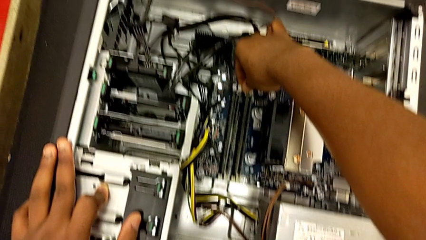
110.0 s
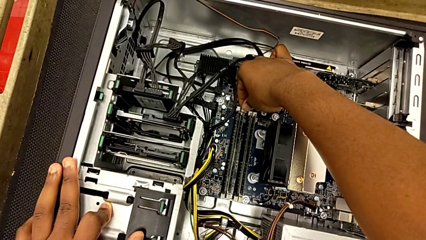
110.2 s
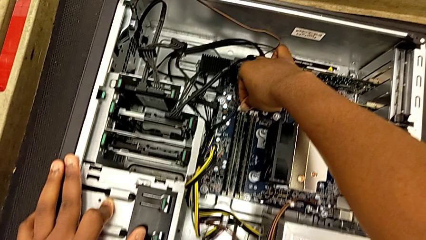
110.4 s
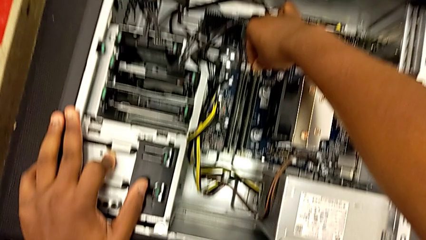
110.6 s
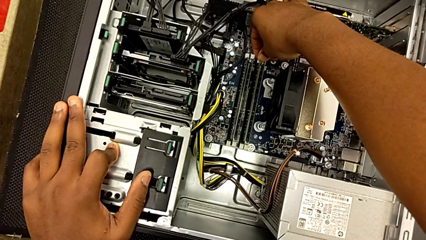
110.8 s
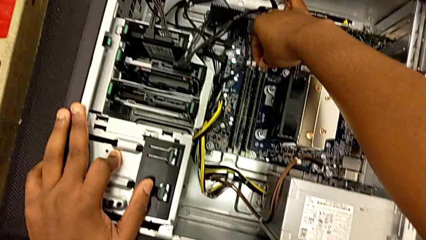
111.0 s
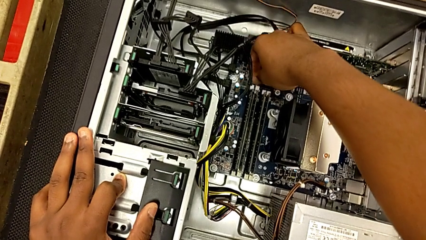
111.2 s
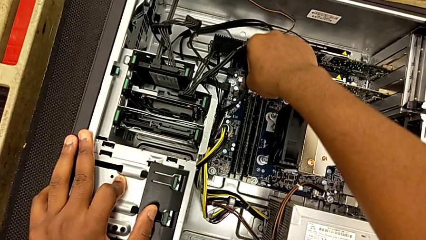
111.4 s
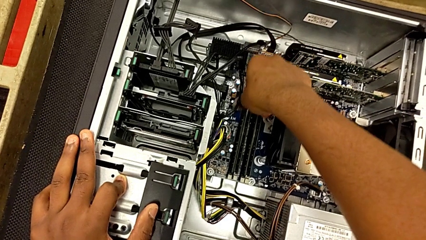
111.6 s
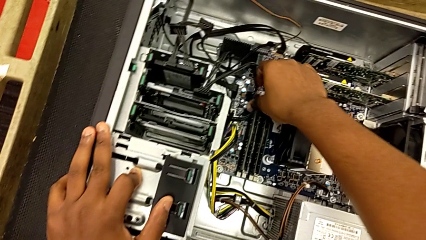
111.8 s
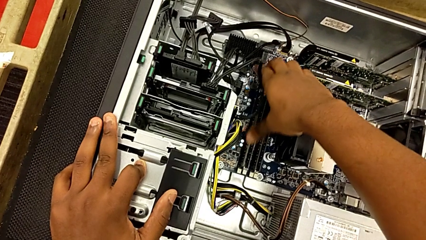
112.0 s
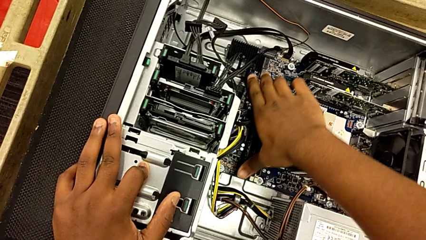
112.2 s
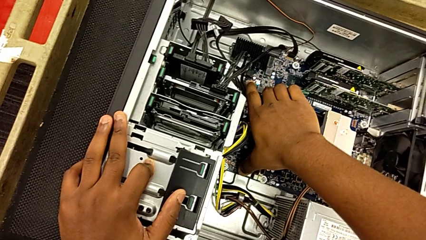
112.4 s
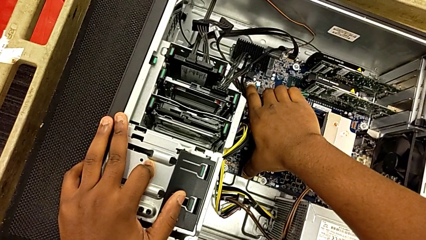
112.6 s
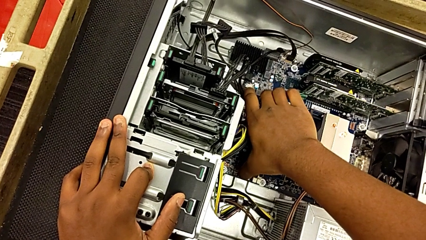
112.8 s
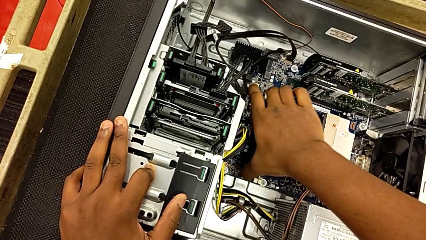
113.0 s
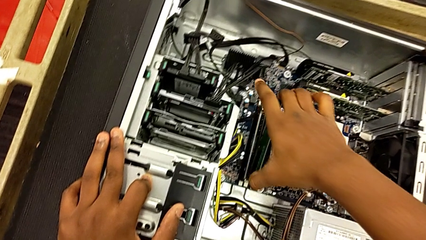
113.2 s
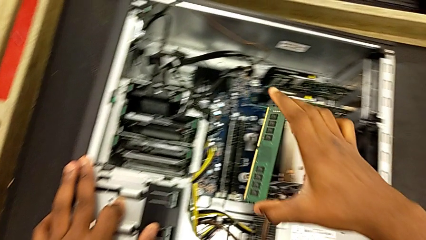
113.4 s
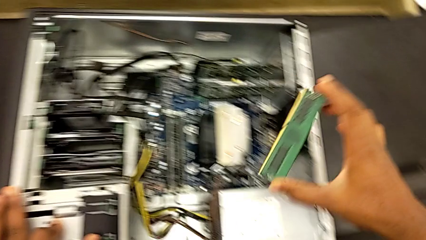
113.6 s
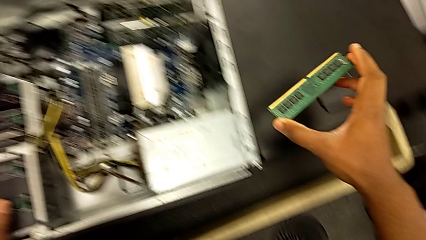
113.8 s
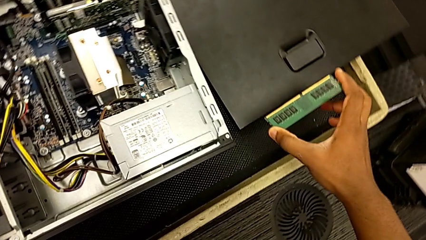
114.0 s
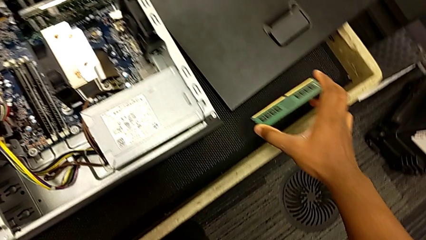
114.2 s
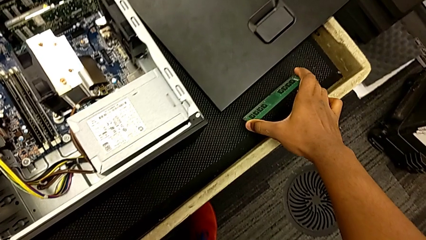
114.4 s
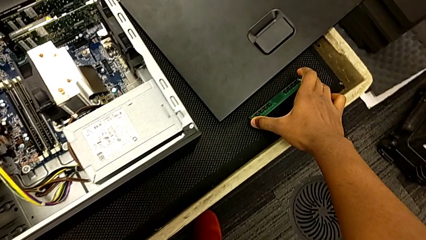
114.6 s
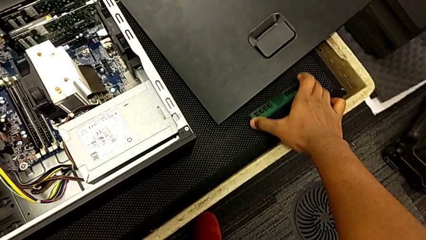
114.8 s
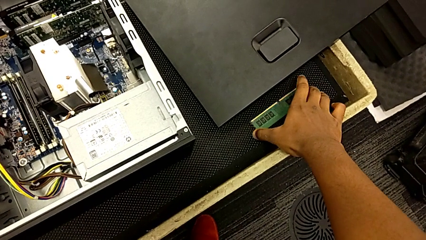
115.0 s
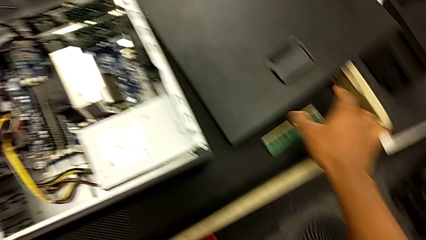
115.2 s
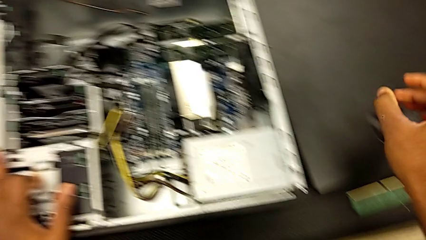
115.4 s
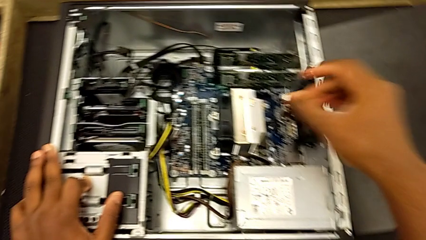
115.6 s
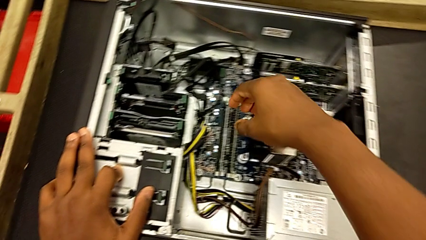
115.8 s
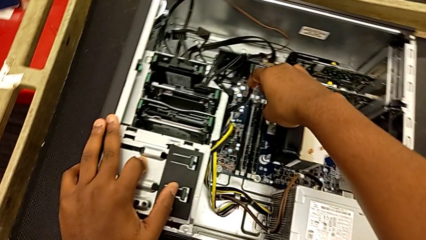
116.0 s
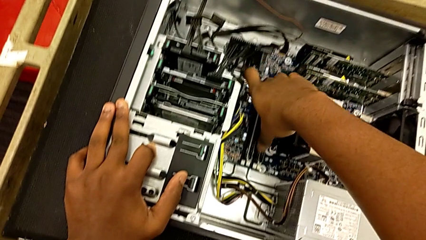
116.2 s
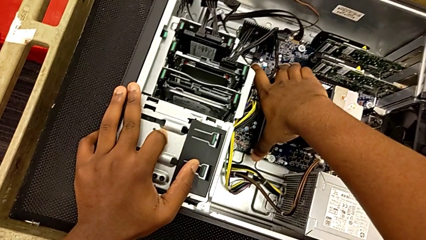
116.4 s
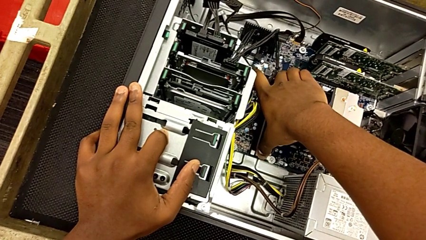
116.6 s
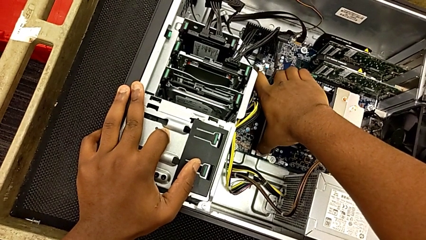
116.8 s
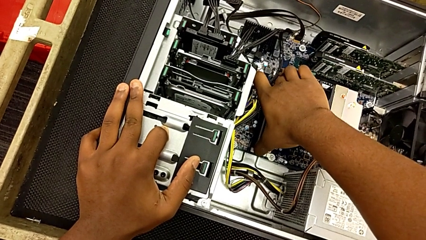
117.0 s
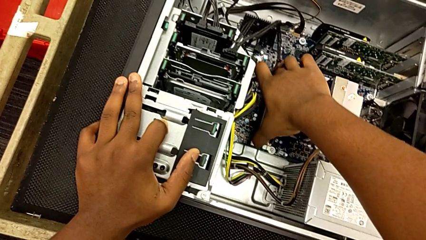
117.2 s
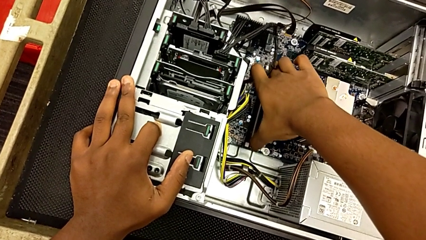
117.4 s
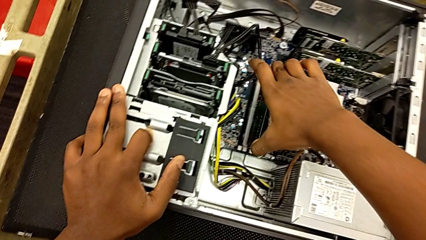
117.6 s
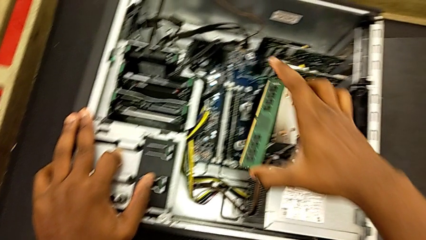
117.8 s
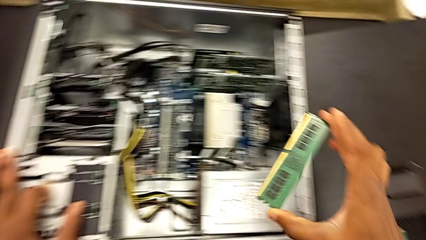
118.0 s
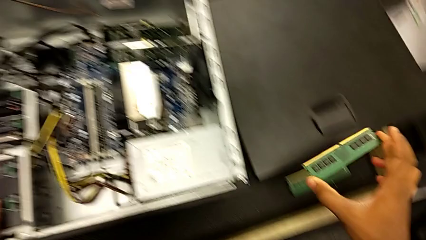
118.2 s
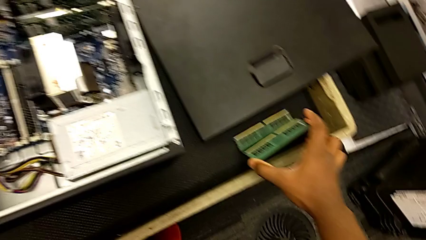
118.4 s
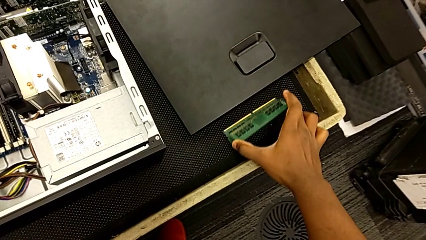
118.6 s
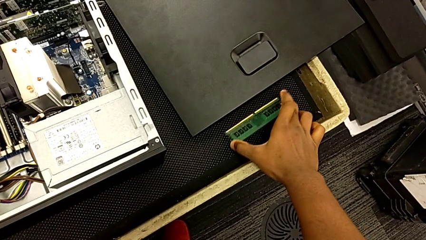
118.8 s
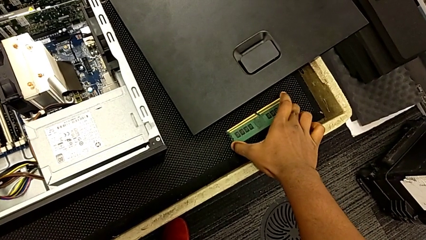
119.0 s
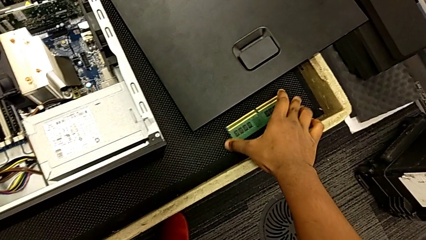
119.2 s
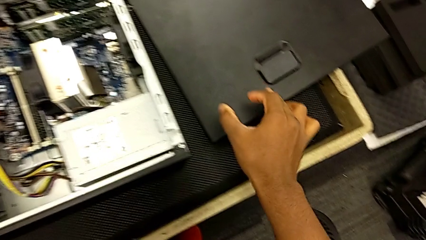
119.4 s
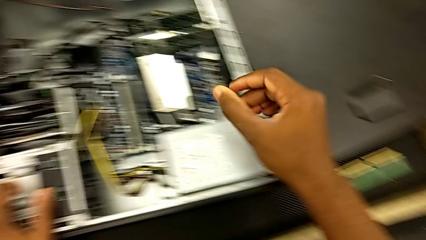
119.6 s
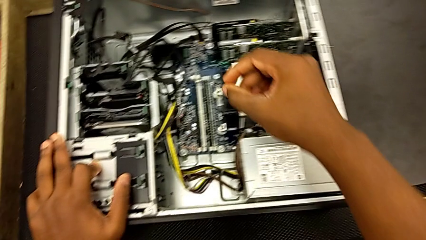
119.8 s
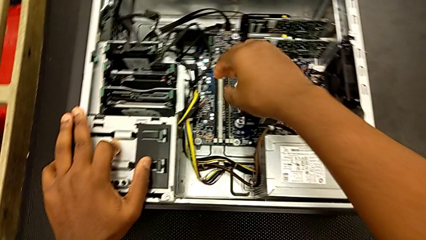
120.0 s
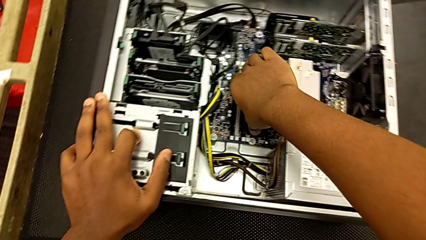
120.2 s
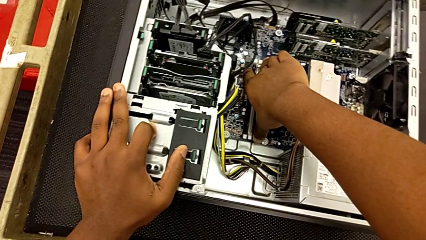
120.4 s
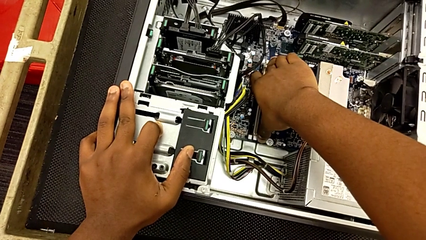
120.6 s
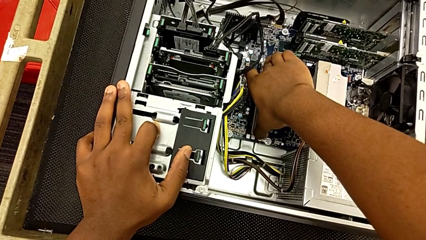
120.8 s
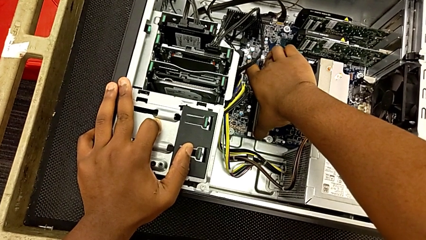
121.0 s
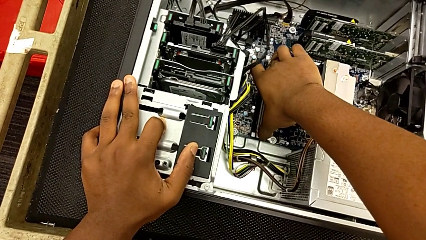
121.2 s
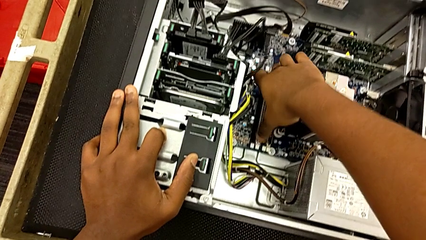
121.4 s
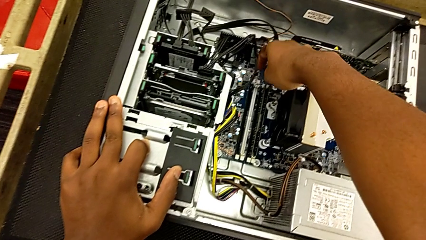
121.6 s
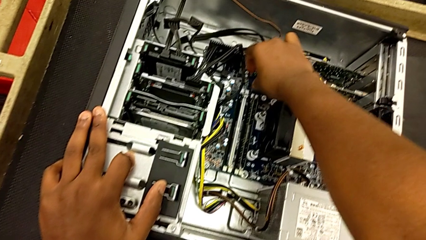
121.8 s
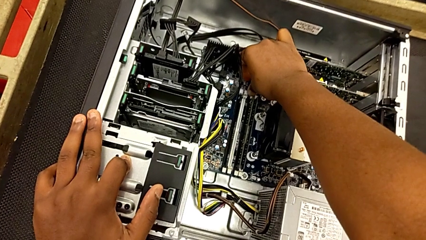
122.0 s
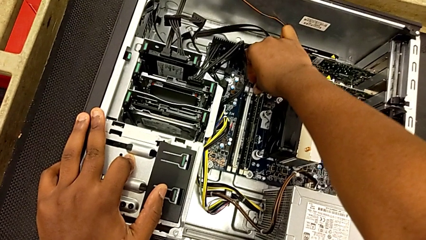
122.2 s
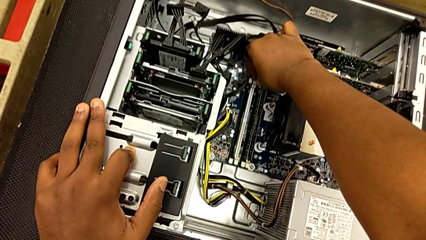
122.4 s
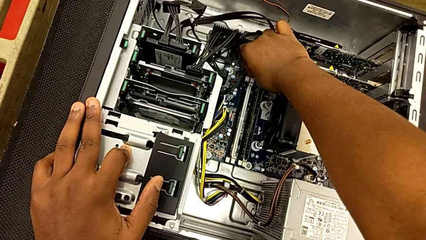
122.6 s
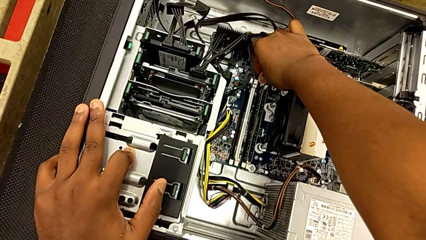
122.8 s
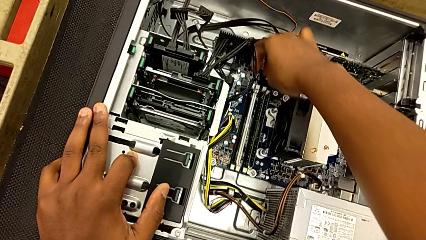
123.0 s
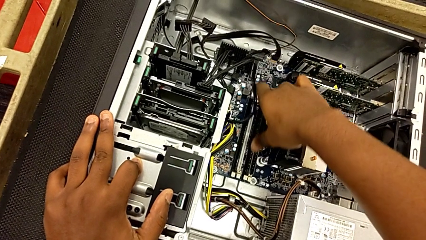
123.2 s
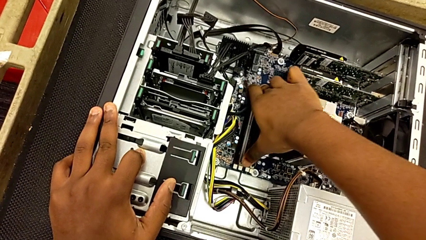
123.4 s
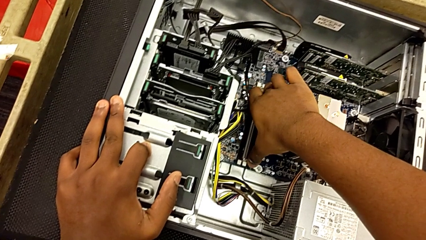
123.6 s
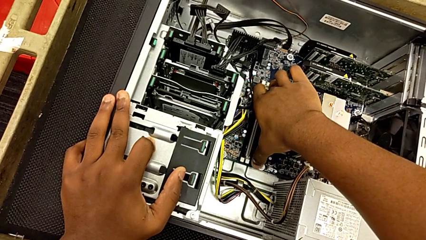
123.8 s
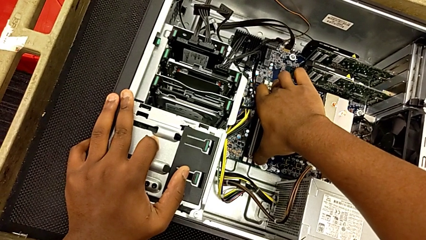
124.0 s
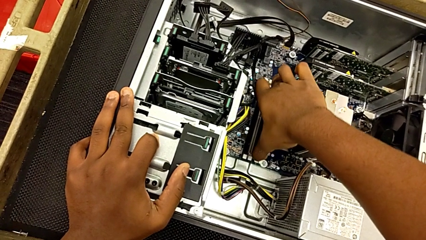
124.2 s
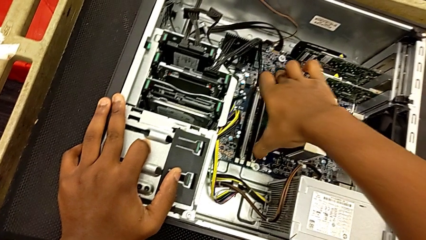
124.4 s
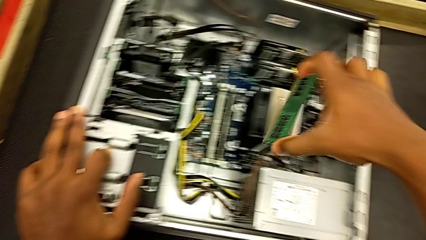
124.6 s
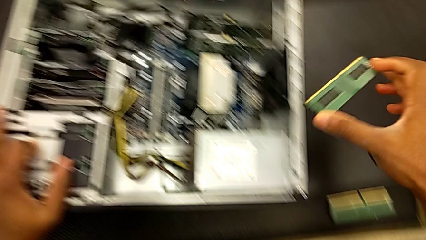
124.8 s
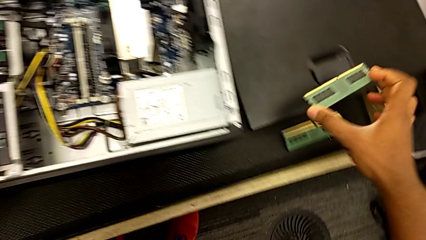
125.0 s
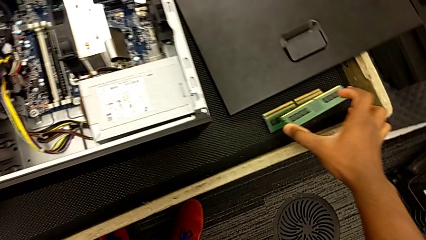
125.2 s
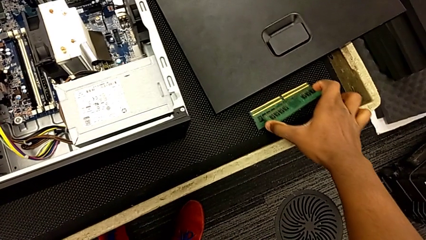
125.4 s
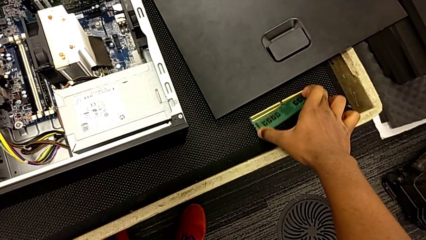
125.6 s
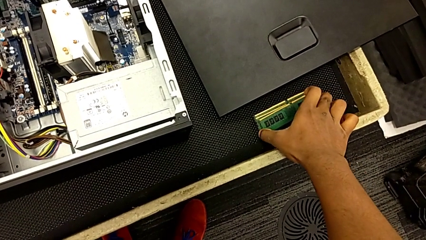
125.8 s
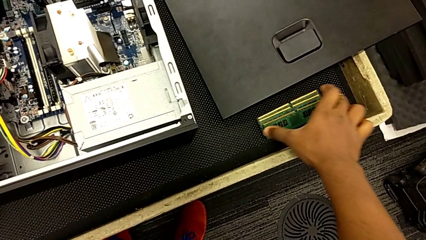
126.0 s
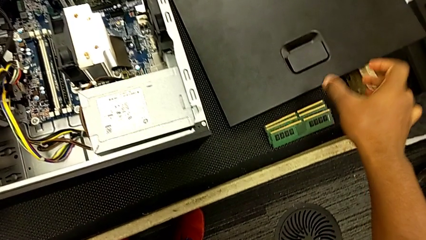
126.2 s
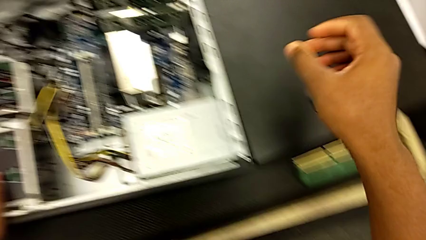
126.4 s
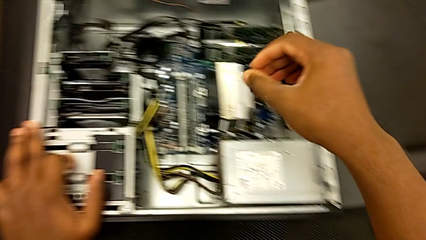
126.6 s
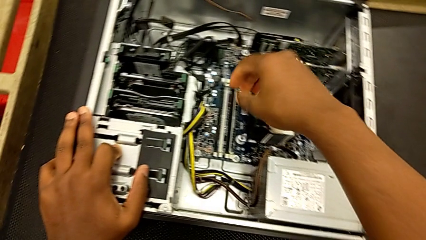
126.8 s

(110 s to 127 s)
The camera wearer is removing the tabs of the RAM. They unlock the RAM tab, grab the RAM, place it, grab it, place it, grab it and place it.
